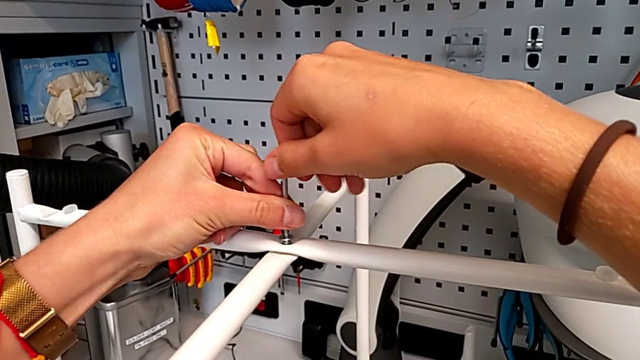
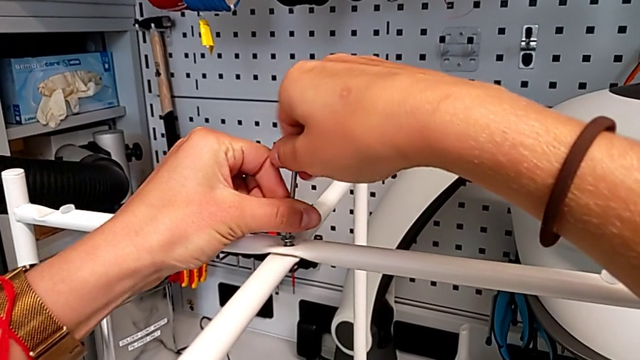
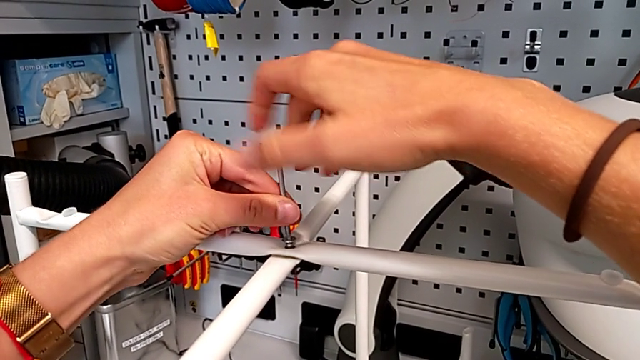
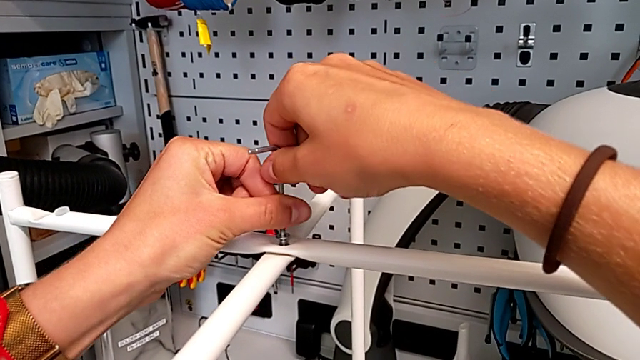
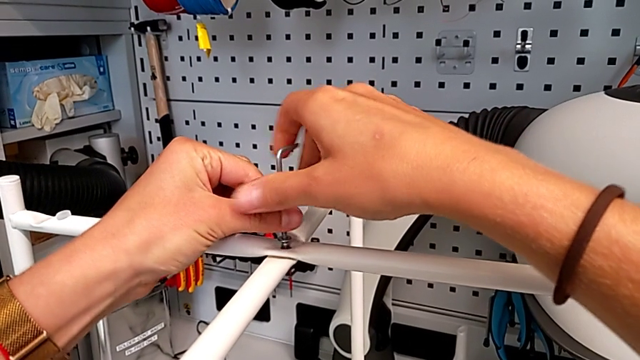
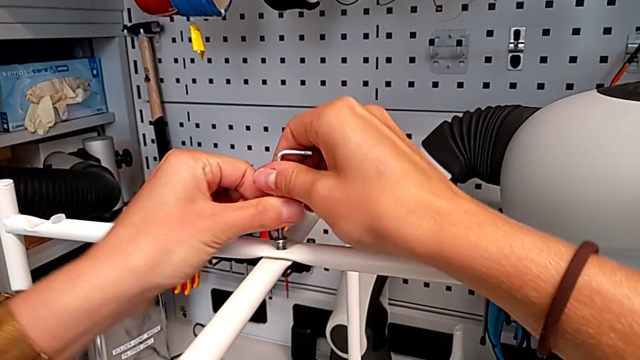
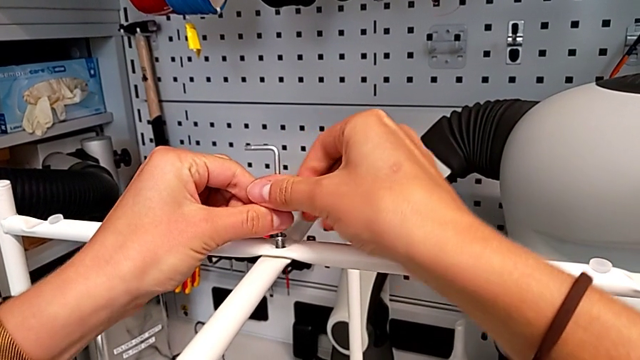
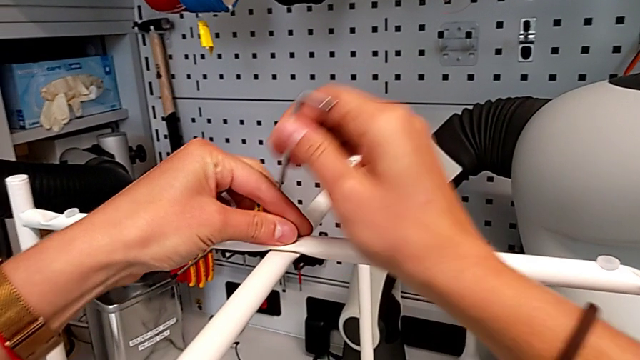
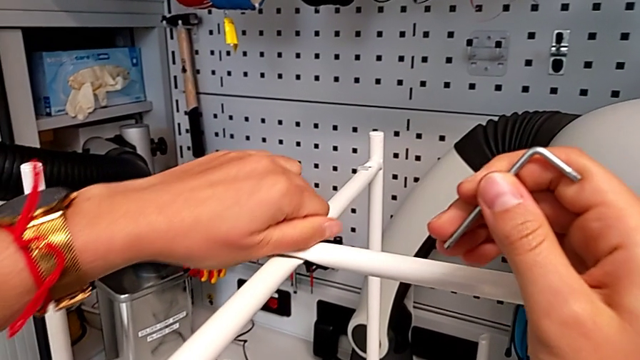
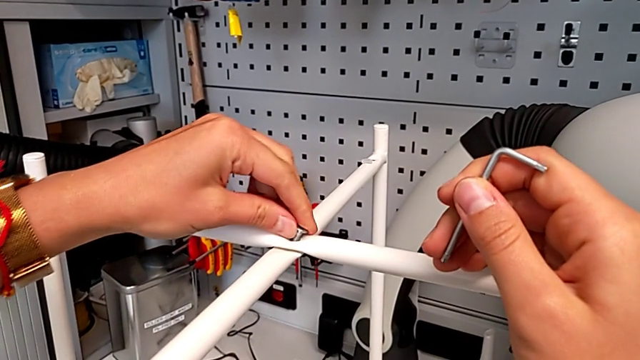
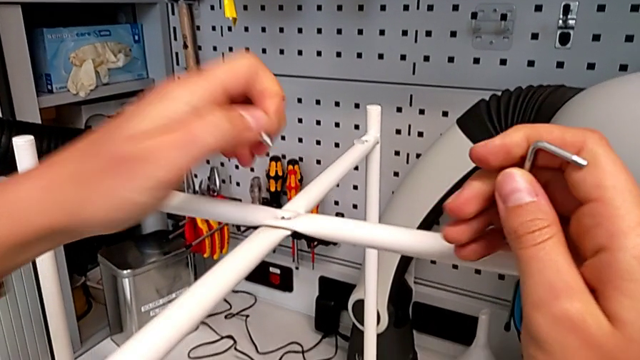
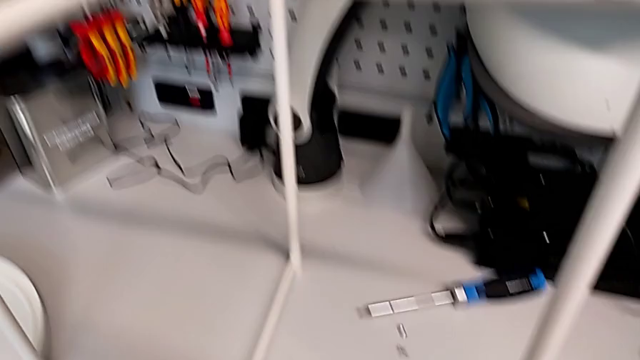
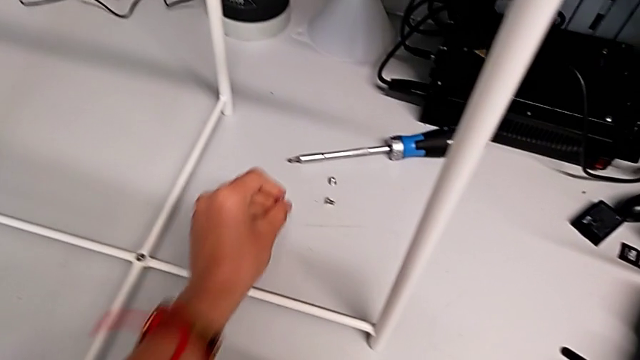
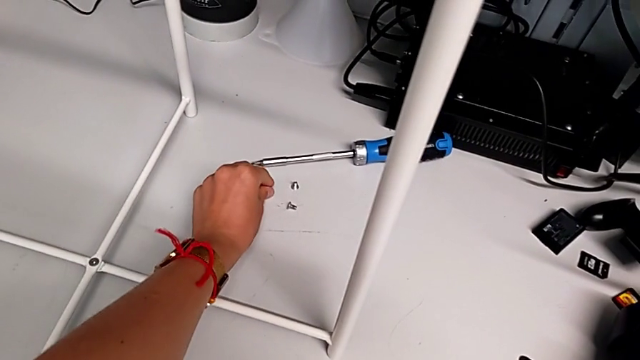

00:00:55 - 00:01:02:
The camera wearer is unscrewing the bolt in the middle. They keep unscrewing the hex socket head, withdraw the Allen wrench with the right hand, unscrew the hex socket head with the left hand, disassemble it and place it.

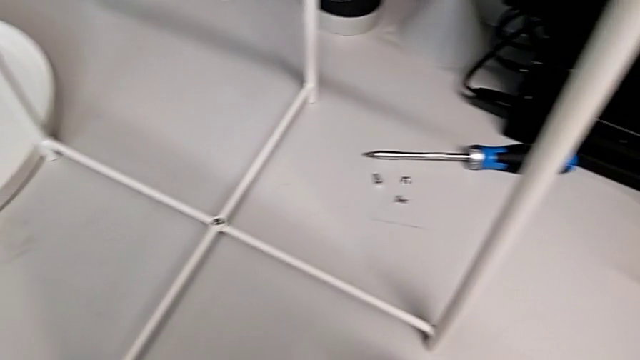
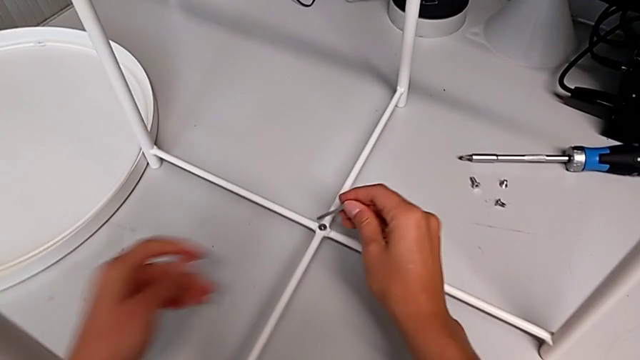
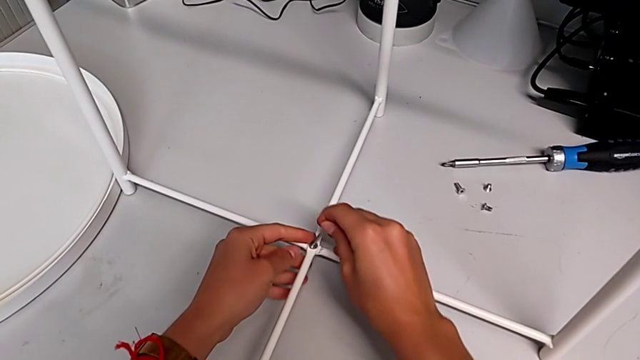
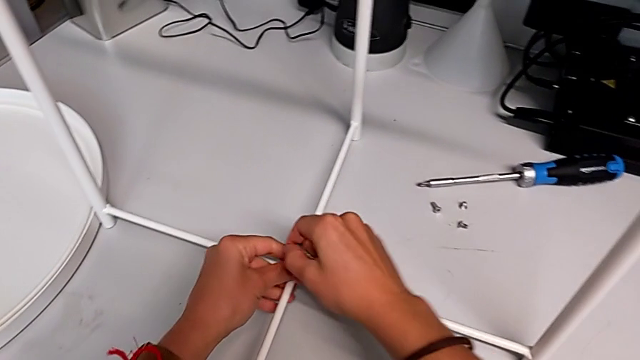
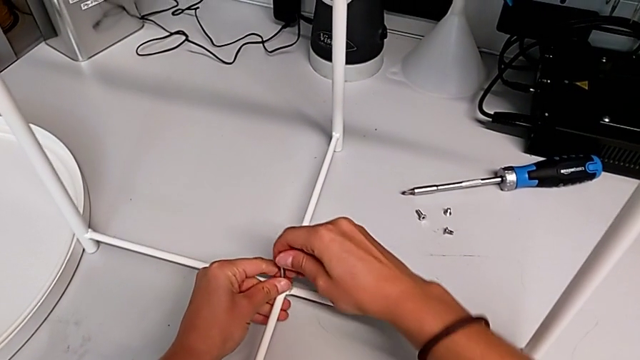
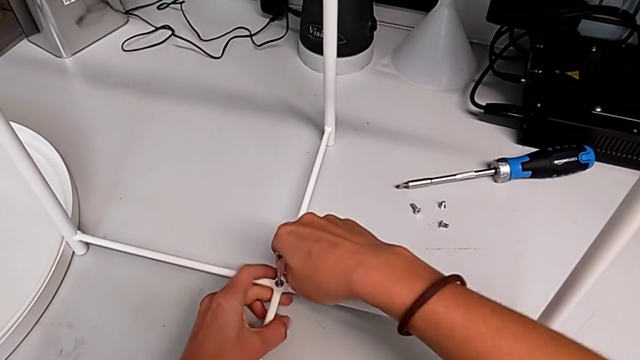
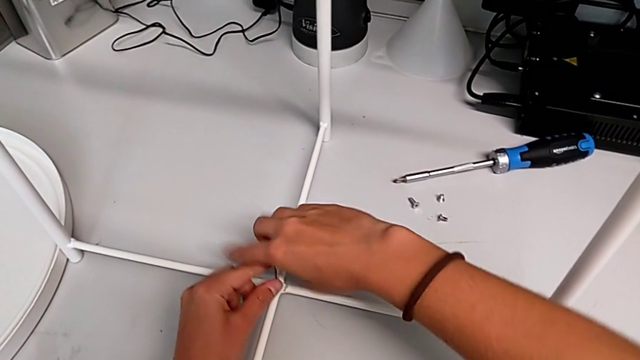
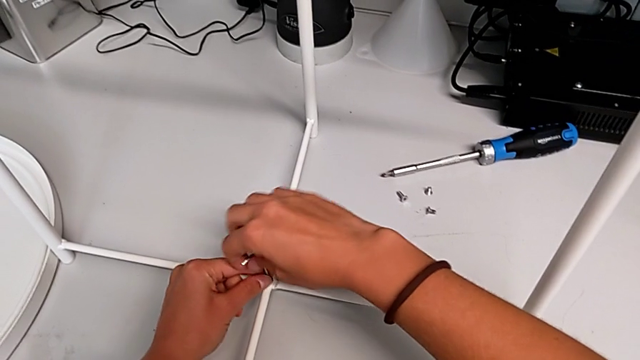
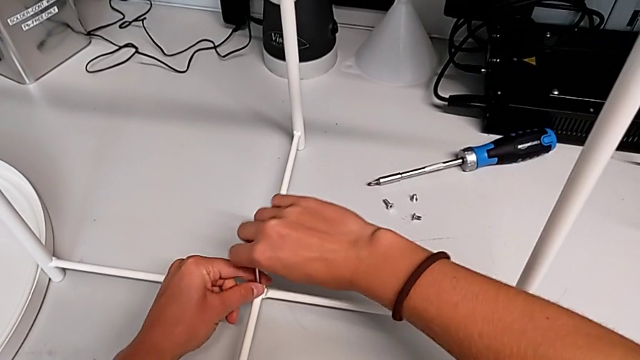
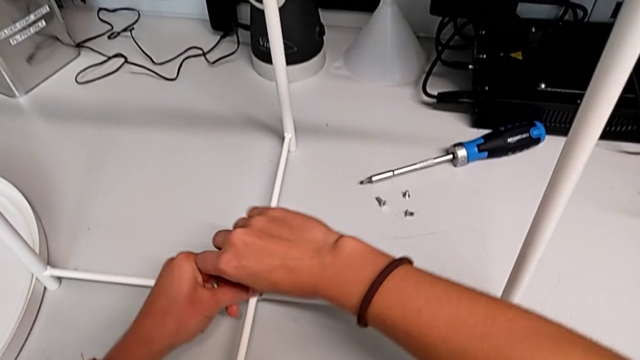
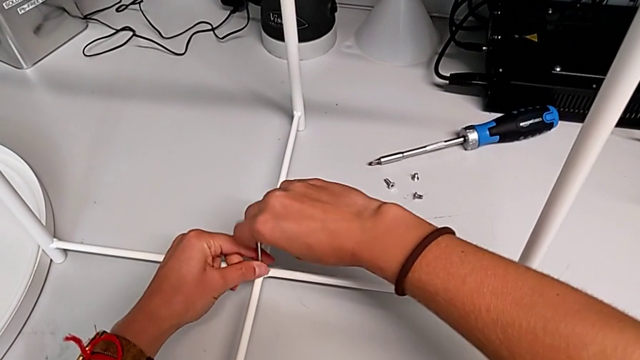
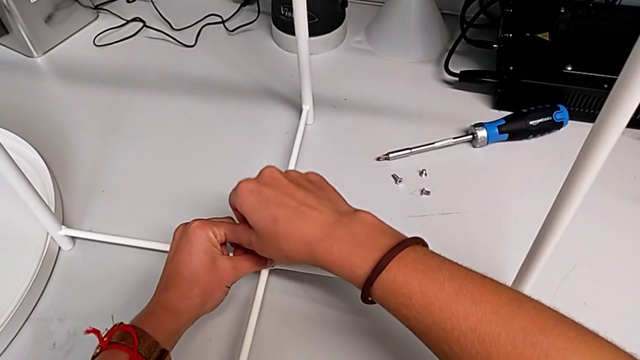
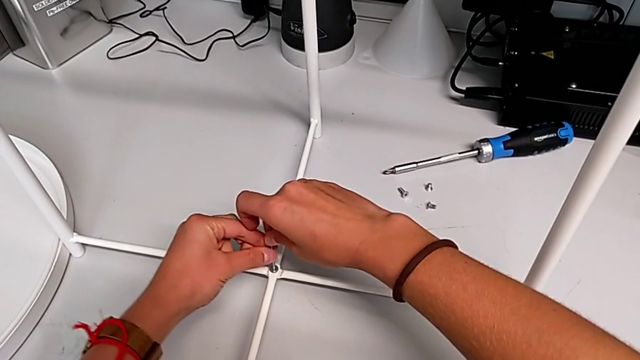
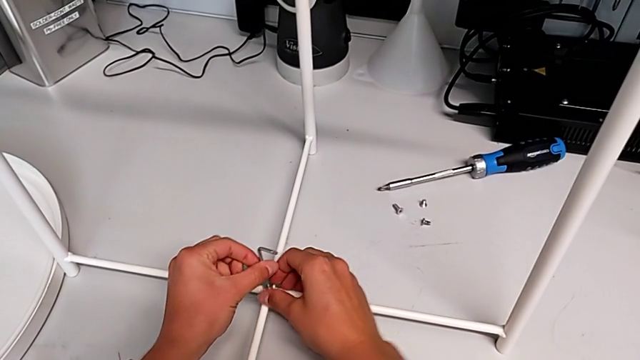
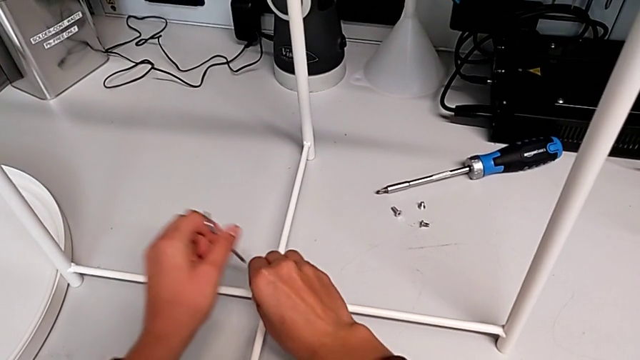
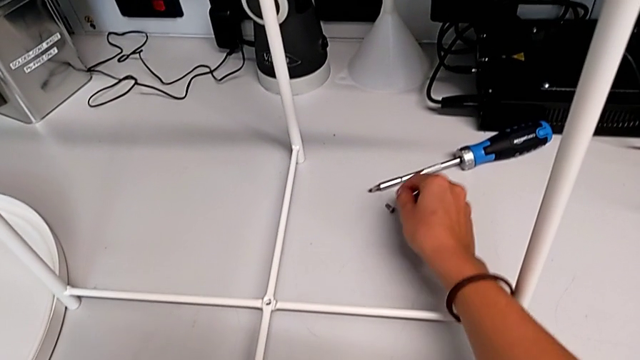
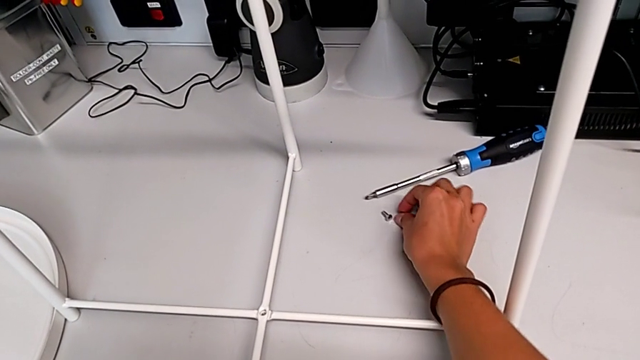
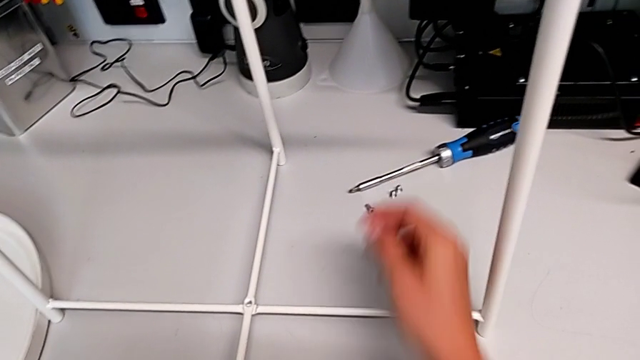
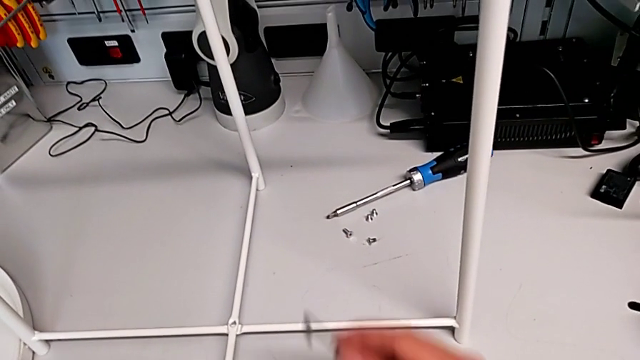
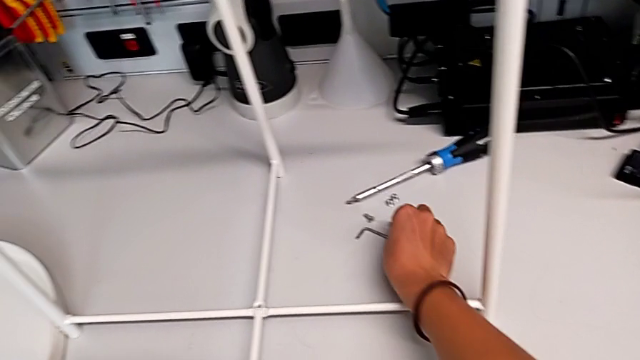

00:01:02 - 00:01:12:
The camera wearer unscrews the bottom bolt. They insert the Allen wrench, unscrew the hex socket head, withdraw the Allen wrench with the left hand, disassemble the hex socket head with the right hand, place it and place the Allen wrench.

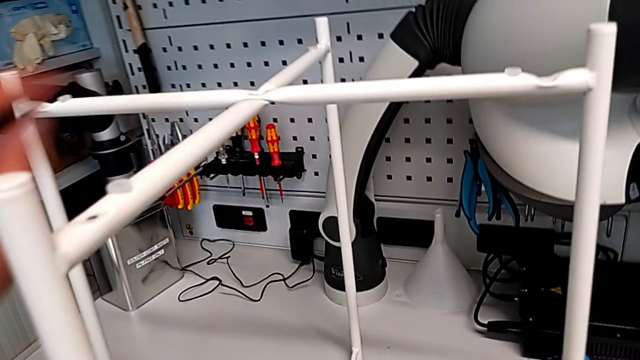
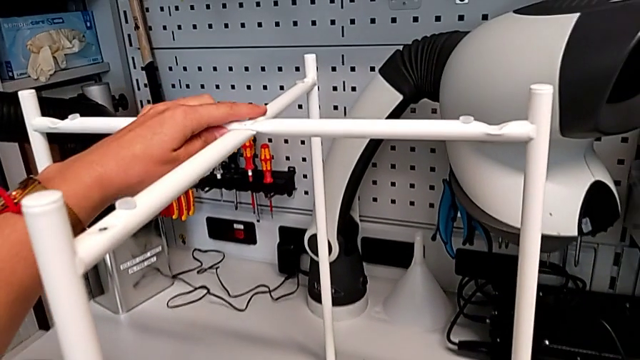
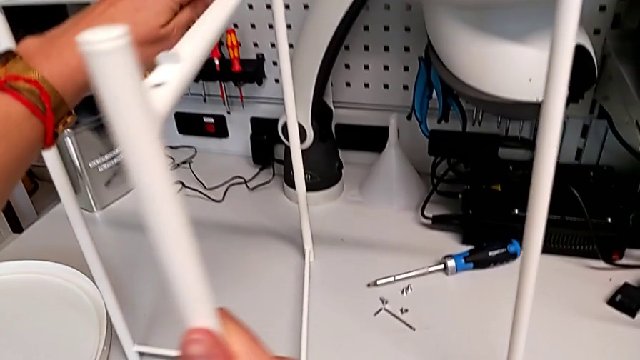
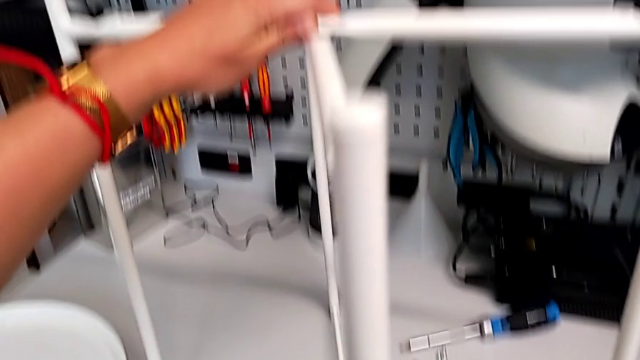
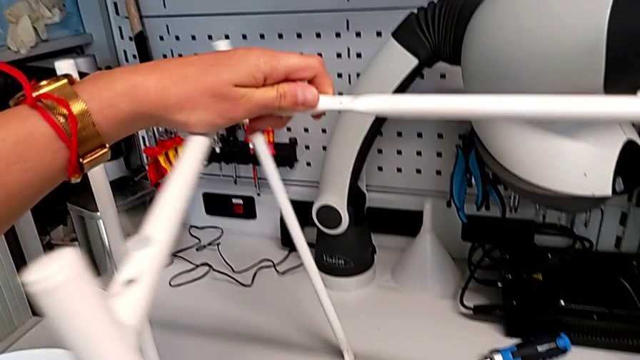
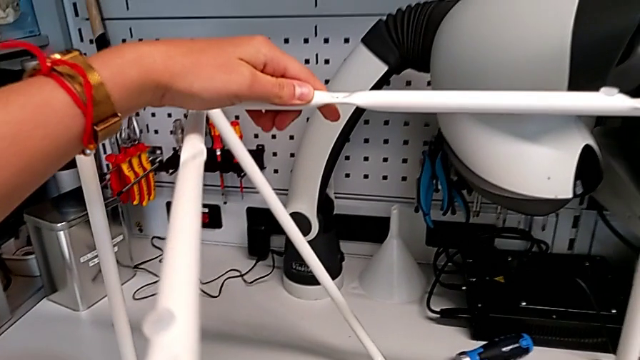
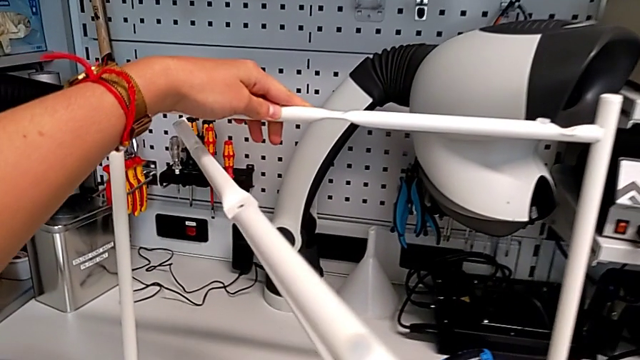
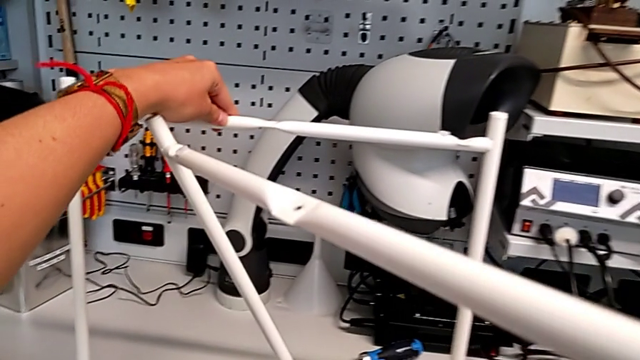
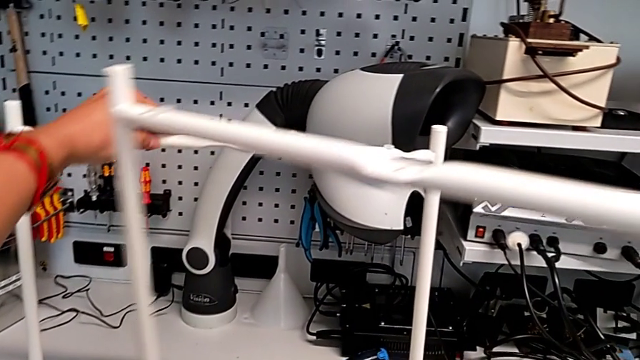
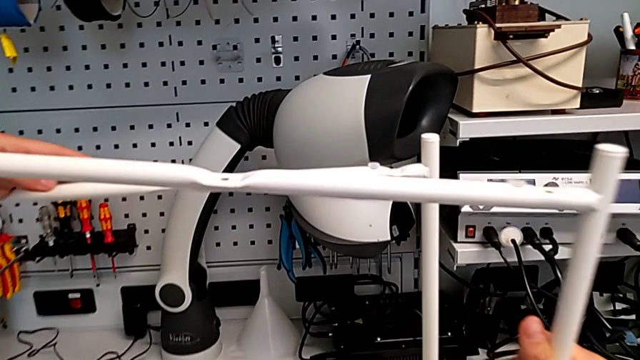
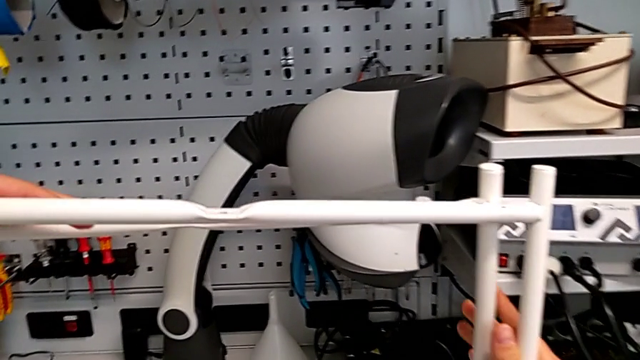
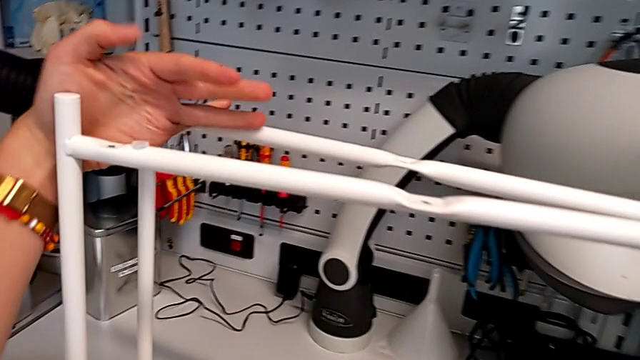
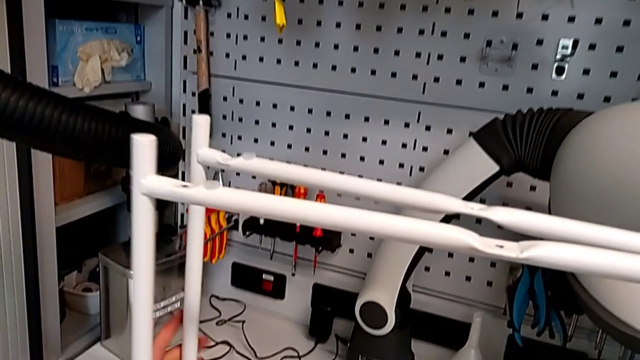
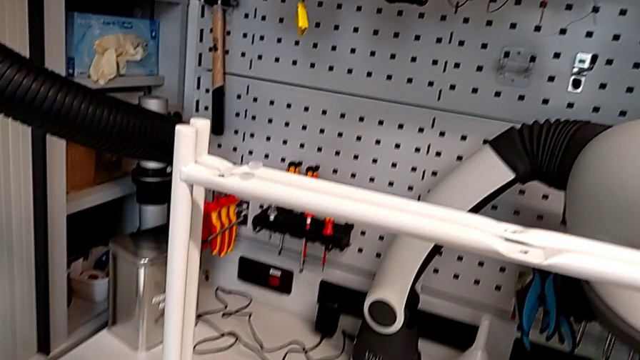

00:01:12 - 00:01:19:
The camera wearer is disassembling the frame. They slide the leg, disassemble it and align it.
